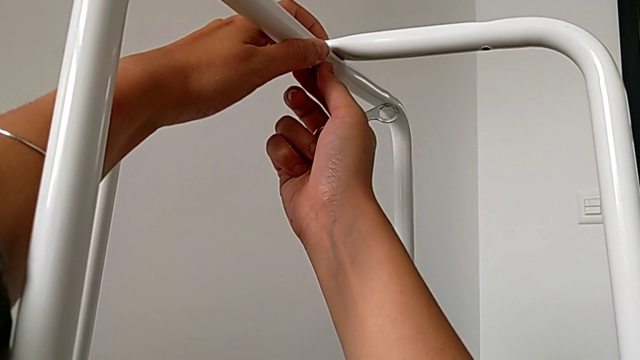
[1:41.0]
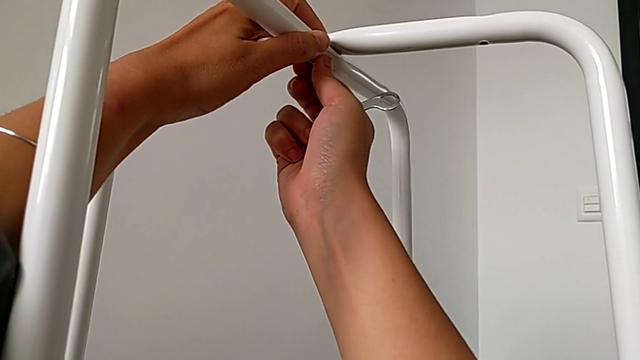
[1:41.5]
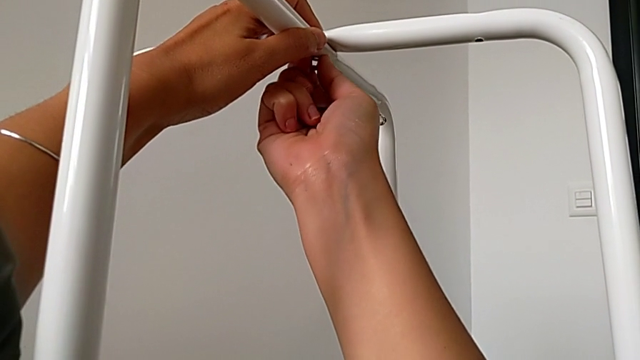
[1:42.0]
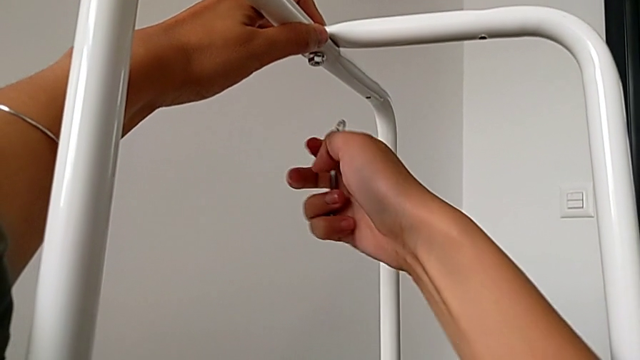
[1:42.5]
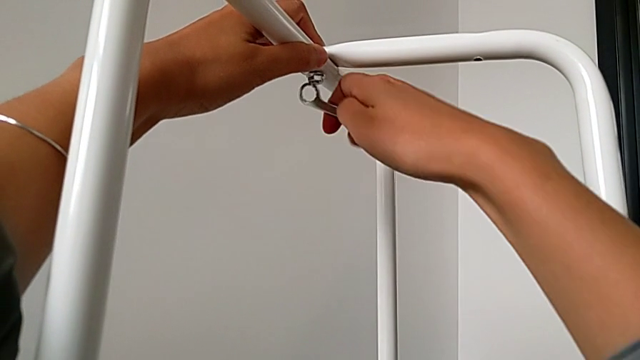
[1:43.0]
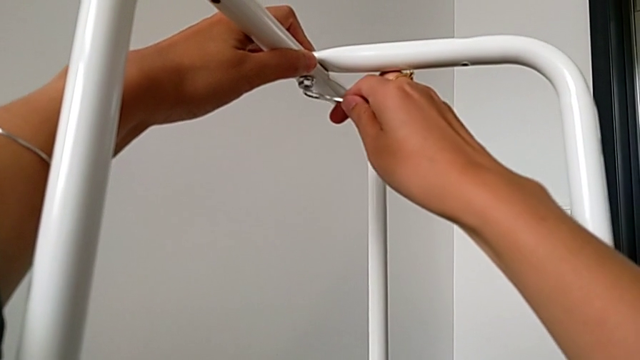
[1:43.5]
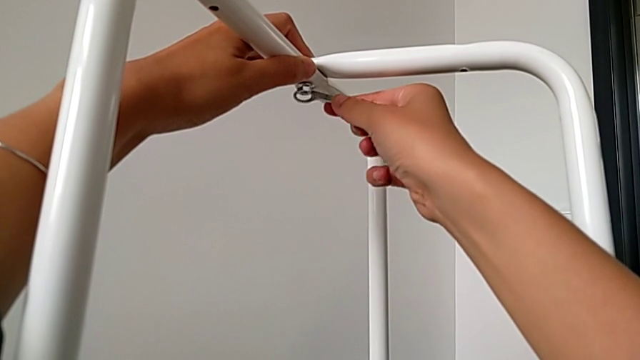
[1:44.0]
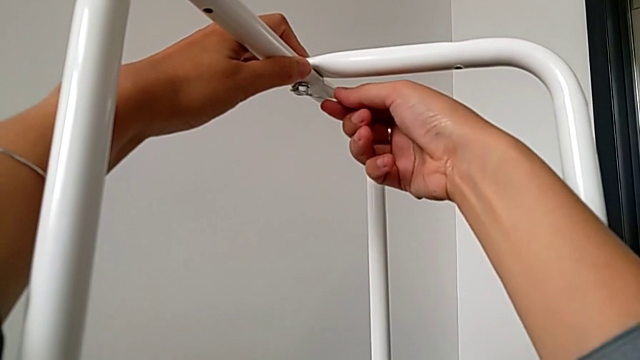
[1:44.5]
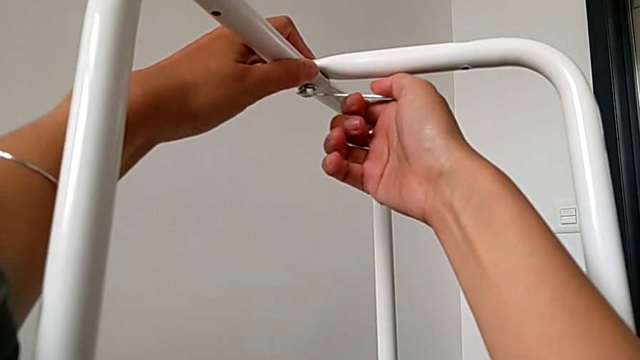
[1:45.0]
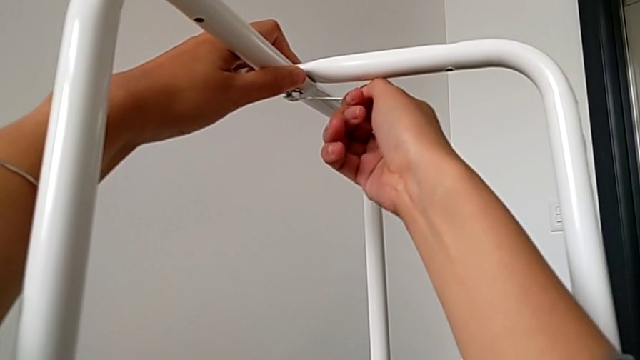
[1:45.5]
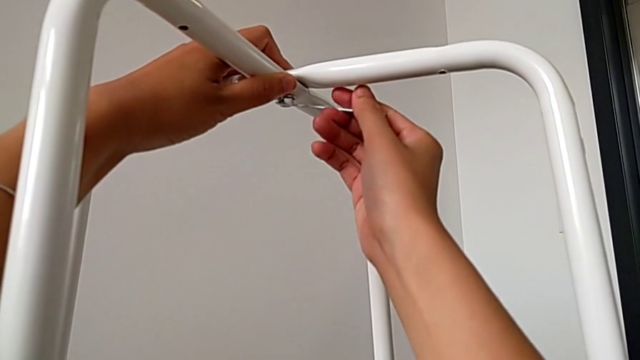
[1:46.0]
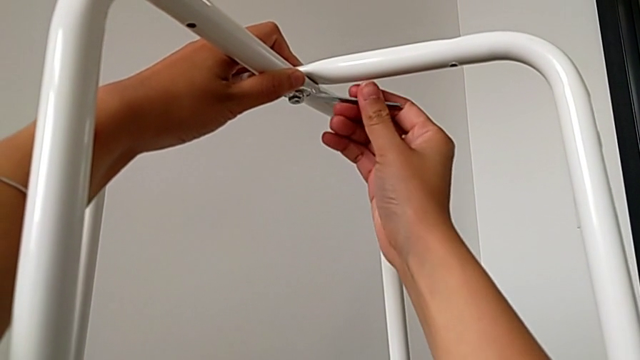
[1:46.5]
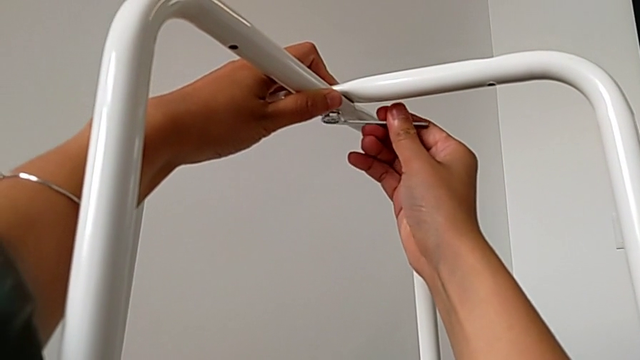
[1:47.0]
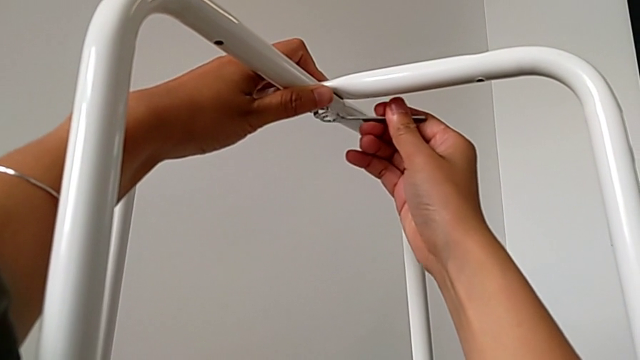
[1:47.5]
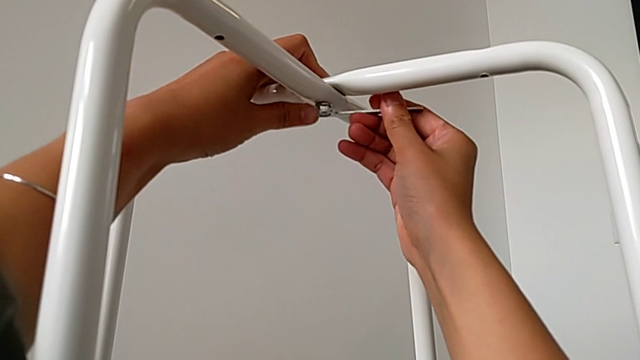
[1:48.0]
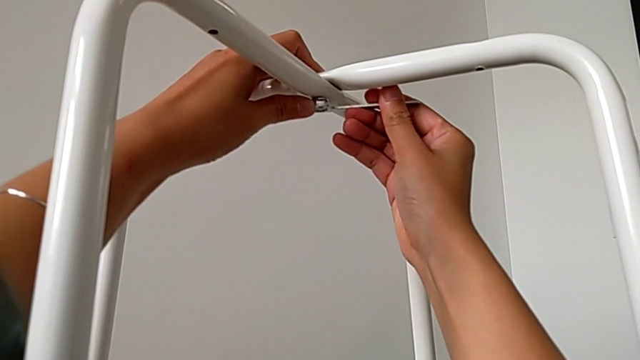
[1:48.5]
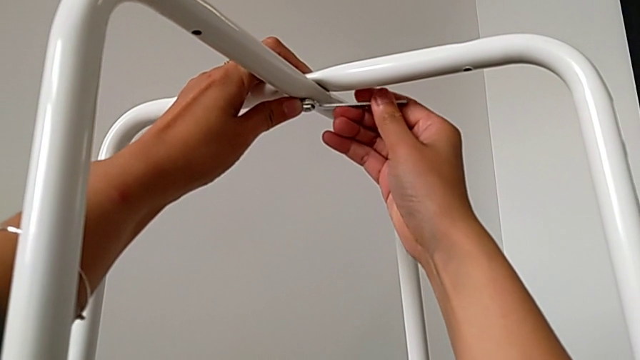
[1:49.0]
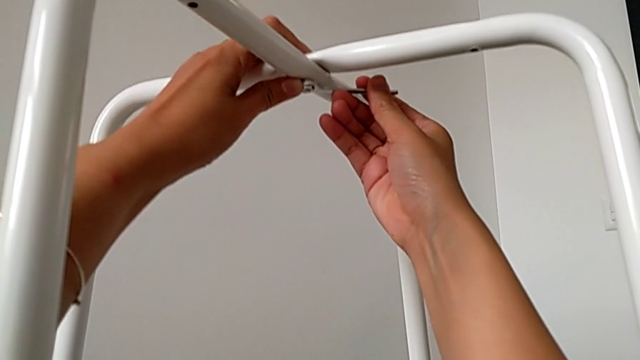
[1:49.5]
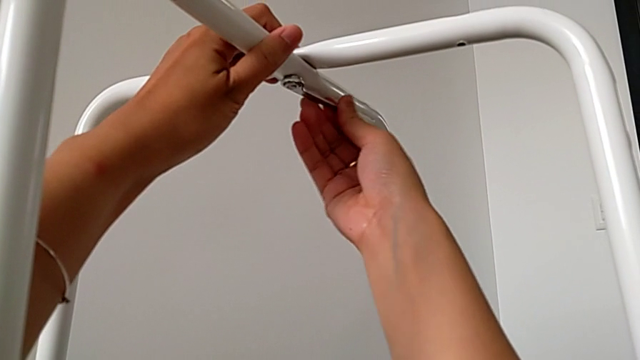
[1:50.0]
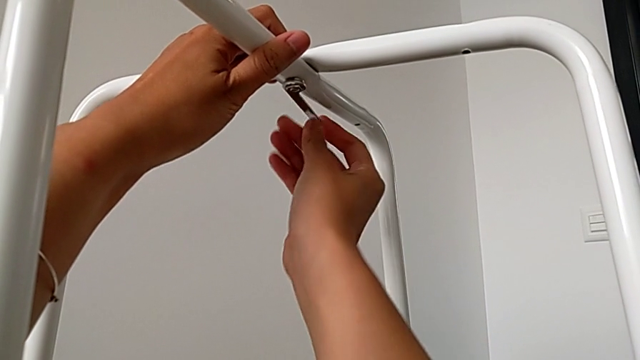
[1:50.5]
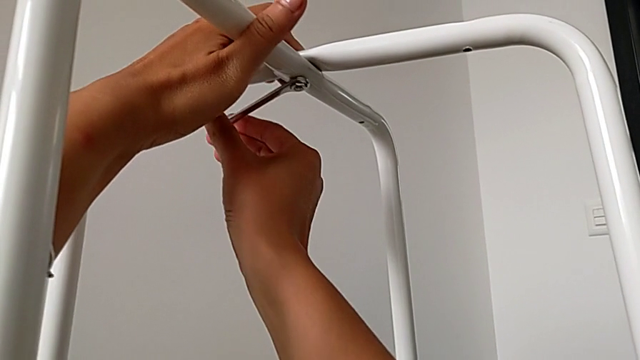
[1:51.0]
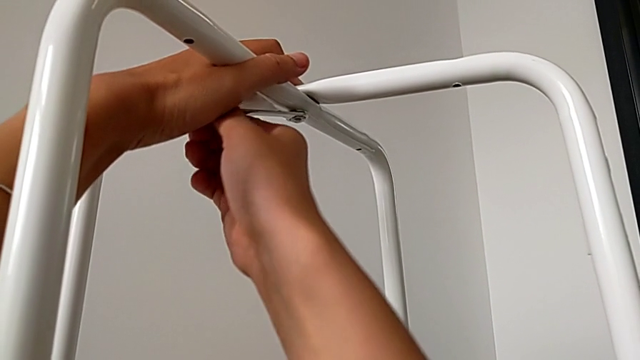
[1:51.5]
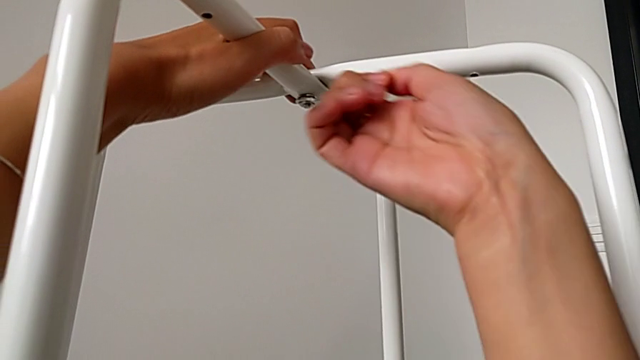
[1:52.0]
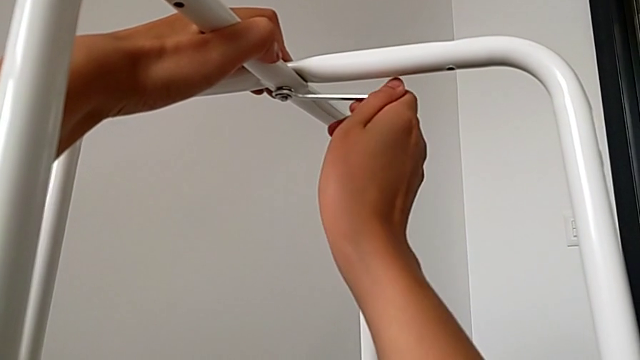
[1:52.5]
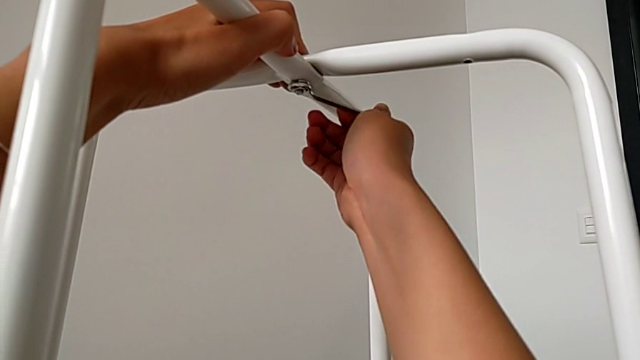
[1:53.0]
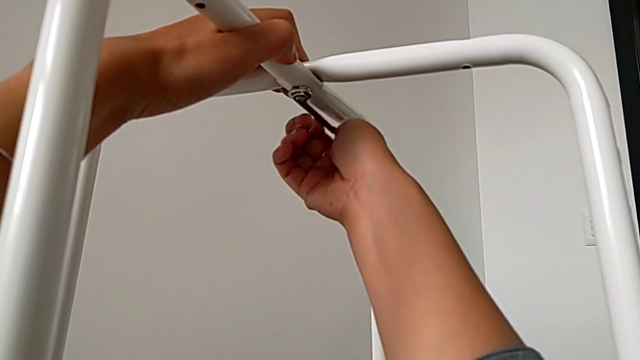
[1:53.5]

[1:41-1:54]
The camera wearer is assembling the legs. They keep screwing the hex nut.

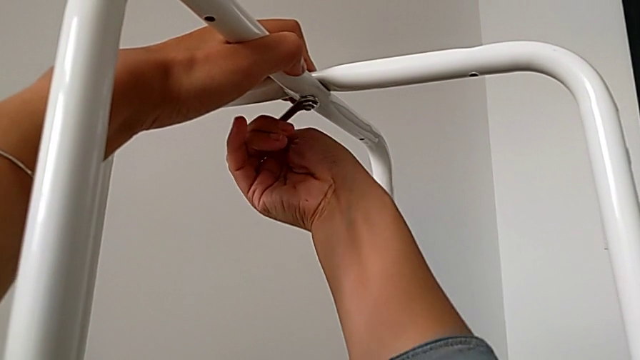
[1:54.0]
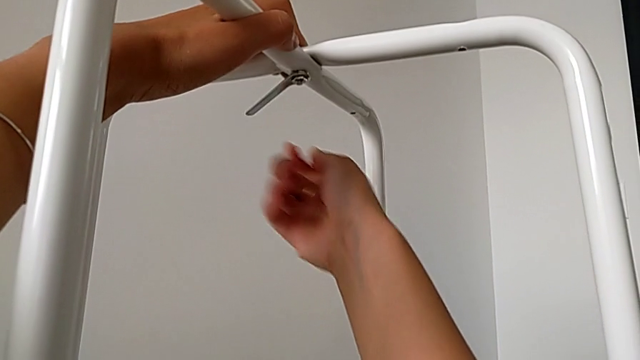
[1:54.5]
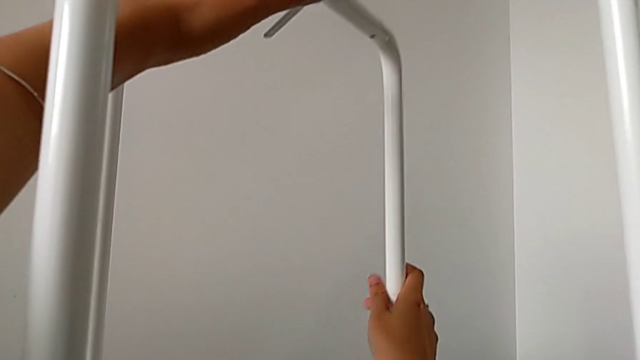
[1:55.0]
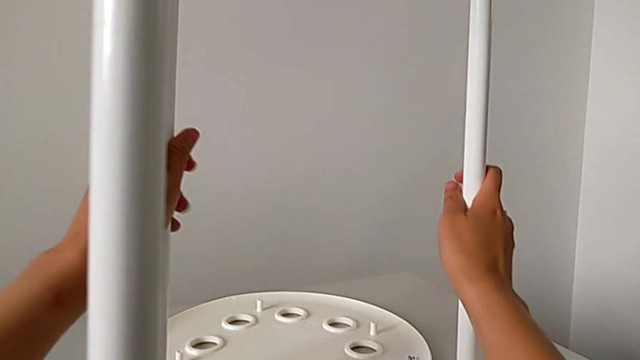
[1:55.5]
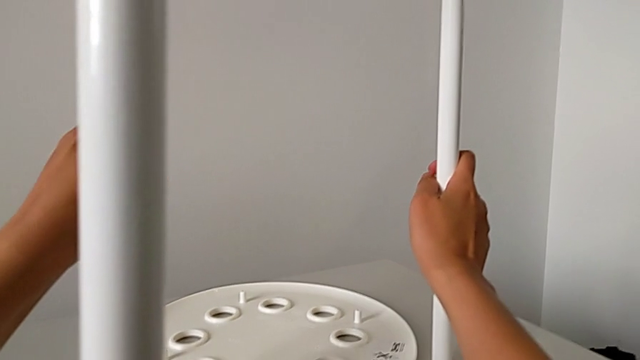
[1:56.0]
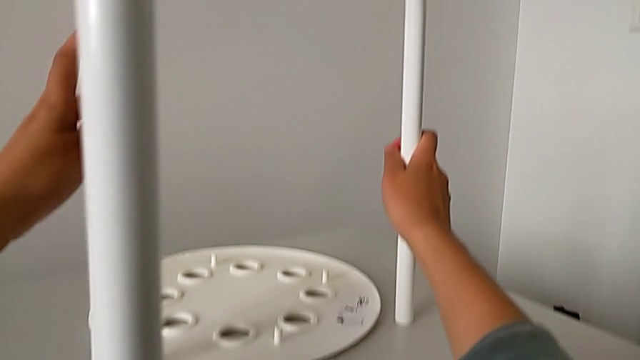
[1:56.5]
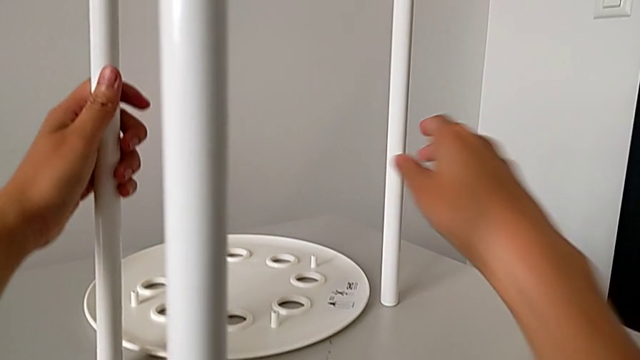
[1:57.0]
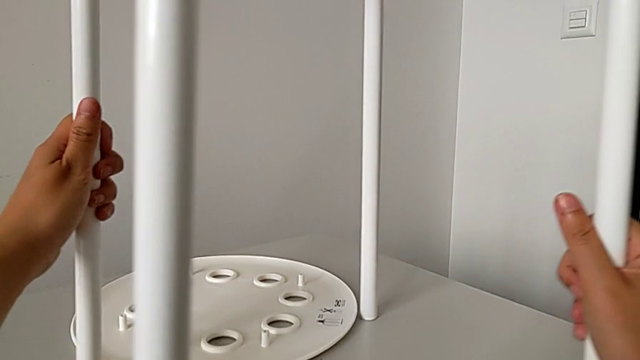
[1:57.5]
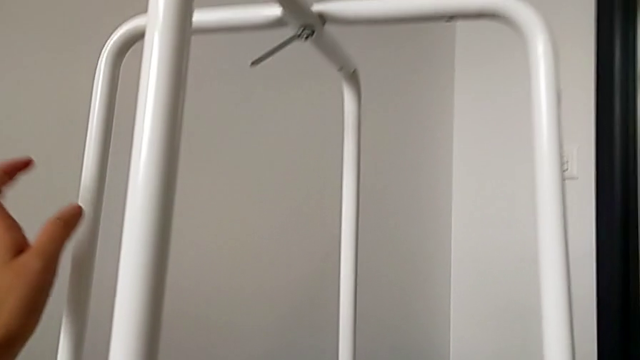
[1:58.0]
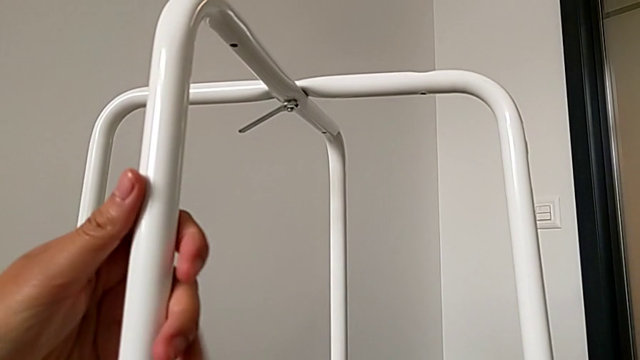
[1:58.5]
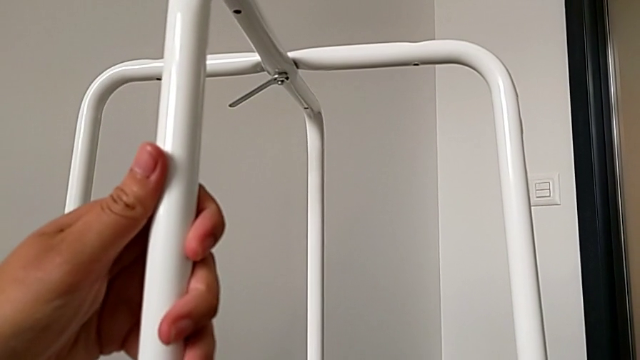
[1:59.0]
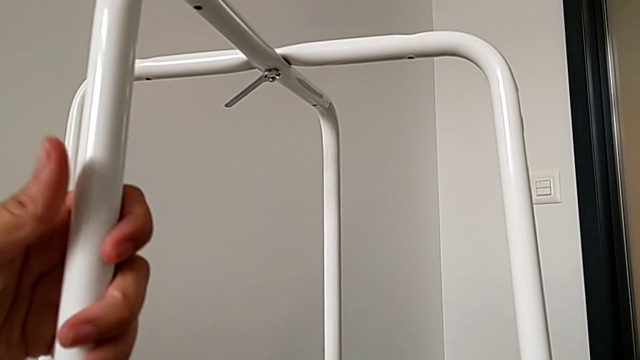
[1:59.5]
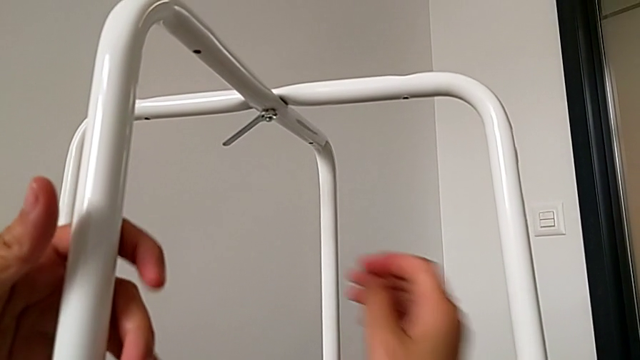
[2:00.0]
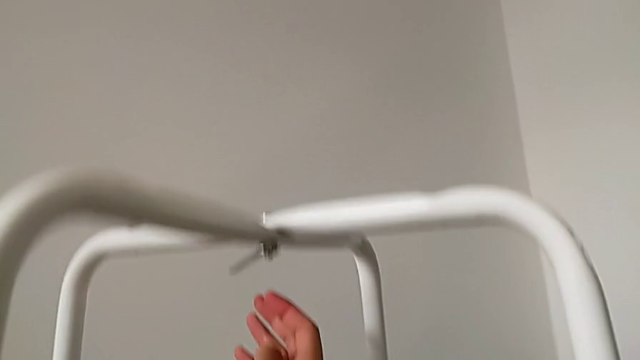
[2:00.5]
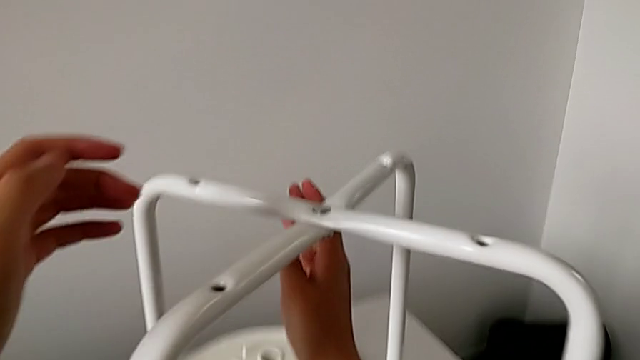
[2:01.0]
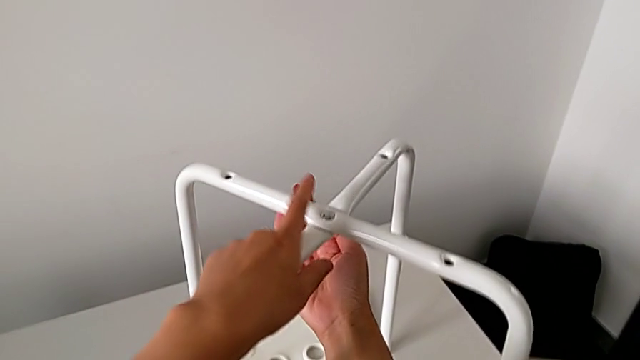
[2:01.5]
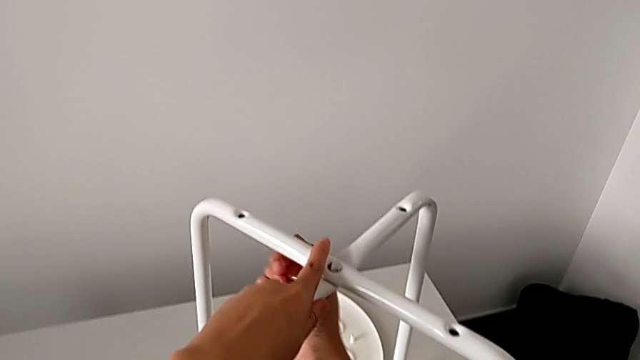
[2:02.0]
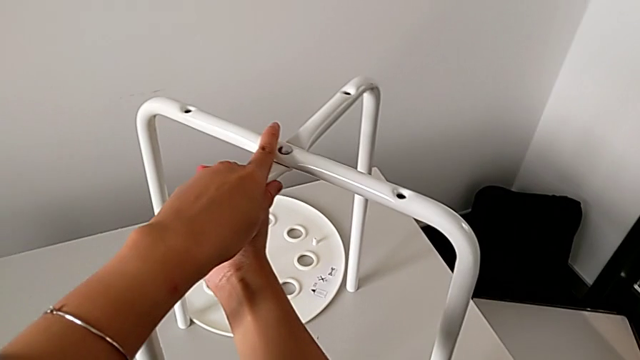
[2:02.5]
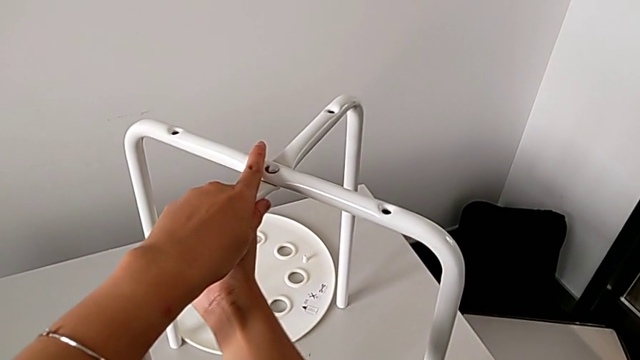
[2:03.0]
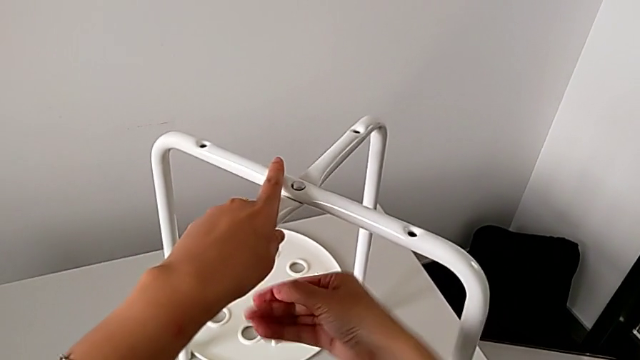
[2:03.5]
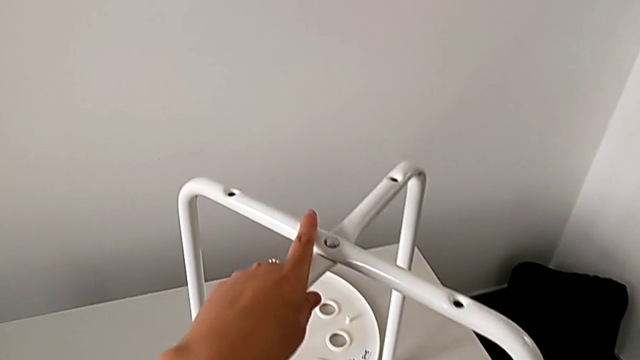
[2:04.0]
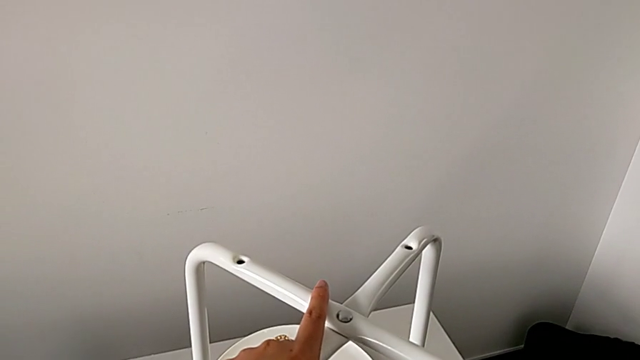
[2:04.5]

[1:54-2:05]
The camera wearer is assembling the legs. They hold the leg, slide it, approach the hexagonal wrench, screw the hex nut and wrongly drop the hexagonal wrench.
